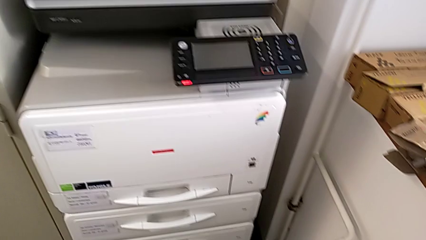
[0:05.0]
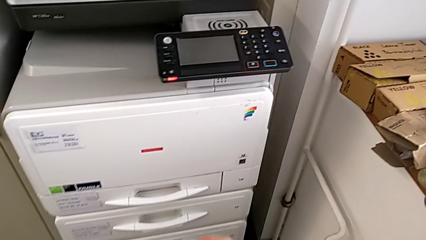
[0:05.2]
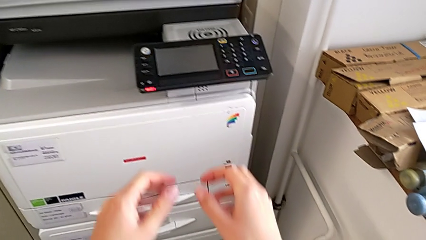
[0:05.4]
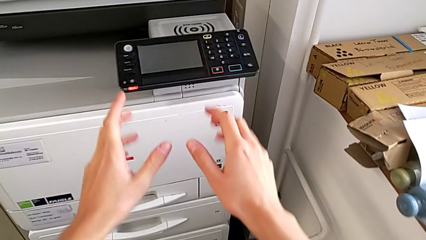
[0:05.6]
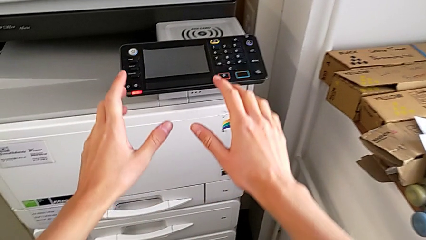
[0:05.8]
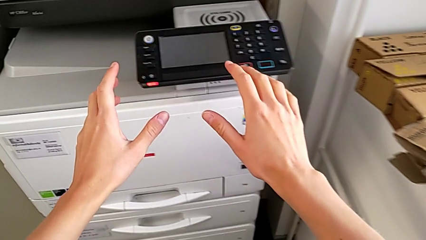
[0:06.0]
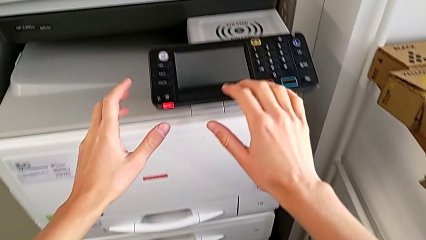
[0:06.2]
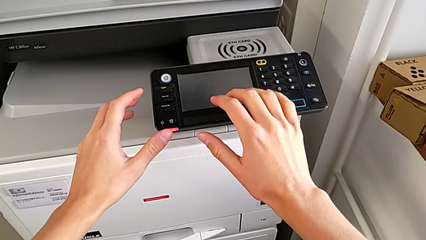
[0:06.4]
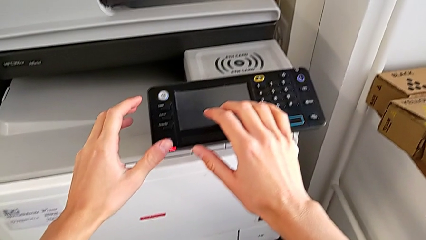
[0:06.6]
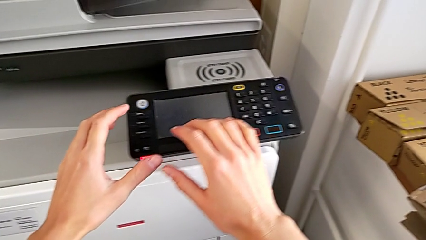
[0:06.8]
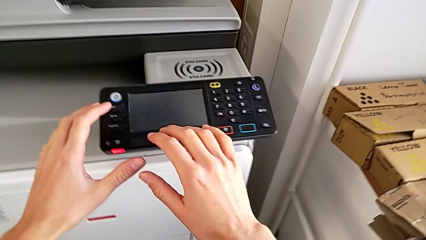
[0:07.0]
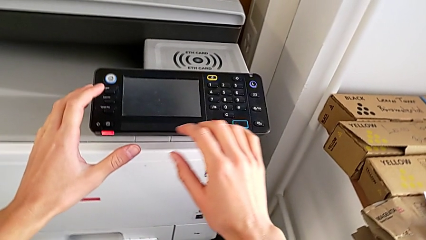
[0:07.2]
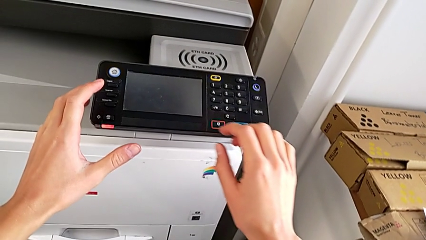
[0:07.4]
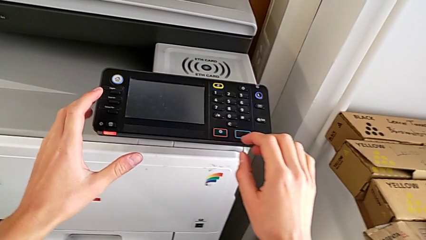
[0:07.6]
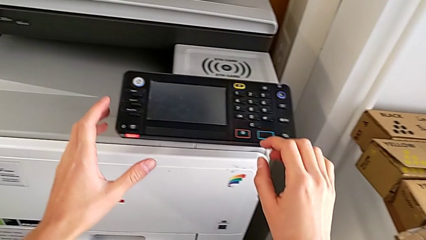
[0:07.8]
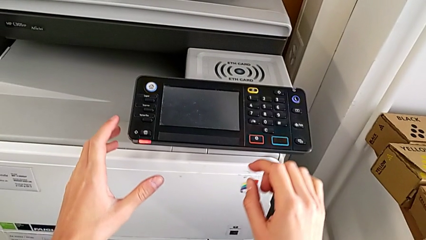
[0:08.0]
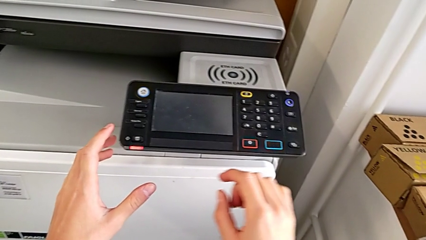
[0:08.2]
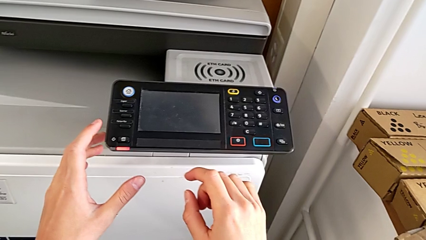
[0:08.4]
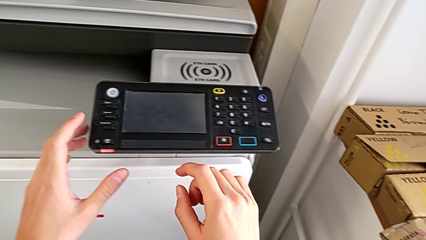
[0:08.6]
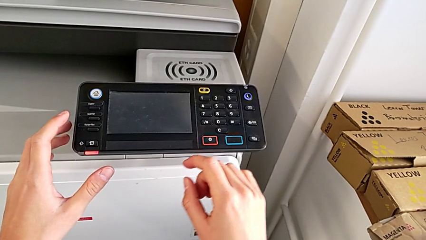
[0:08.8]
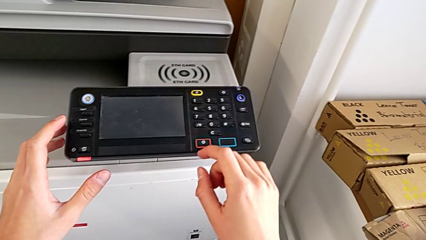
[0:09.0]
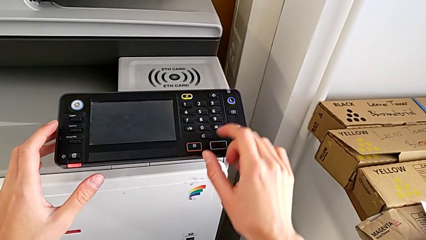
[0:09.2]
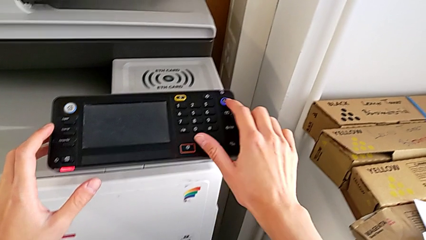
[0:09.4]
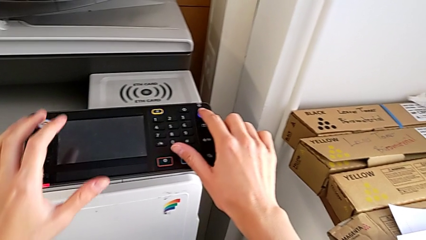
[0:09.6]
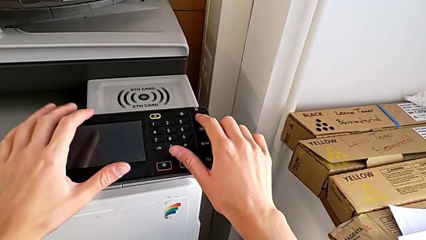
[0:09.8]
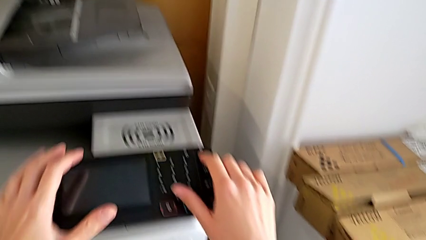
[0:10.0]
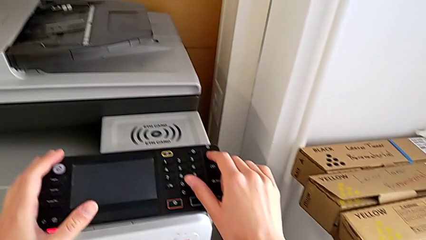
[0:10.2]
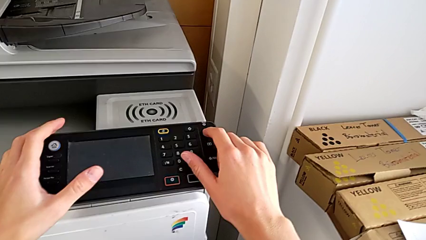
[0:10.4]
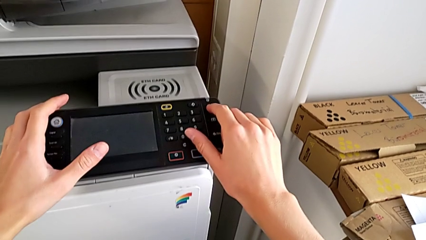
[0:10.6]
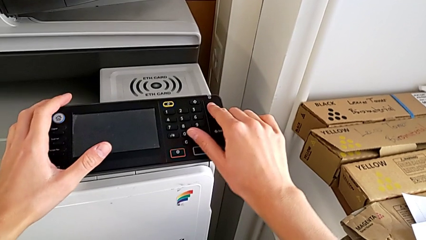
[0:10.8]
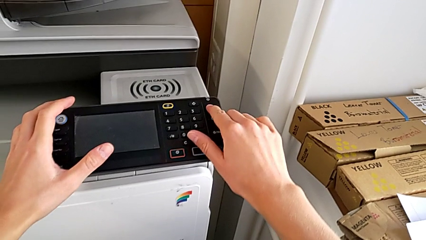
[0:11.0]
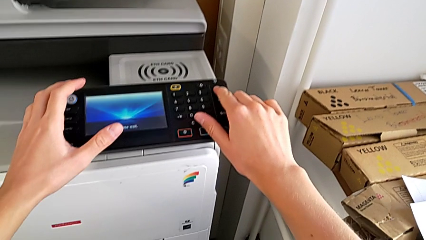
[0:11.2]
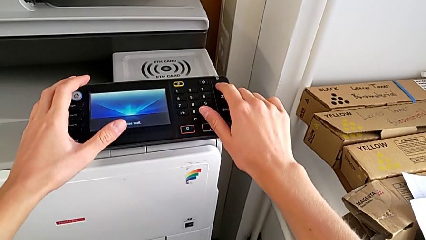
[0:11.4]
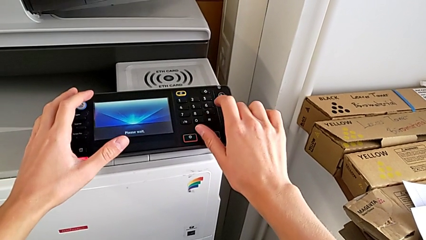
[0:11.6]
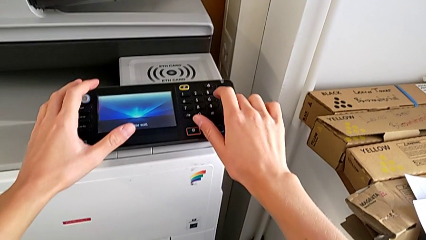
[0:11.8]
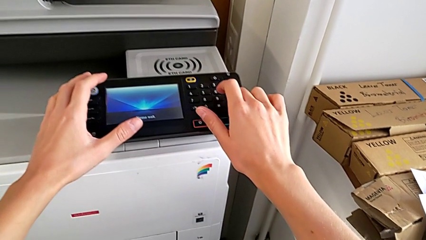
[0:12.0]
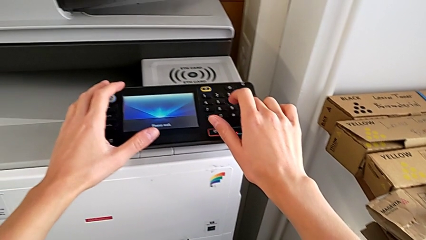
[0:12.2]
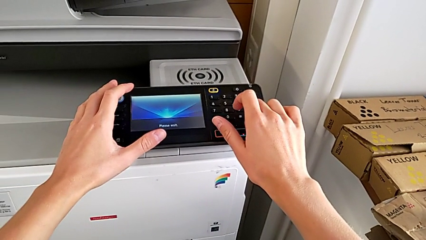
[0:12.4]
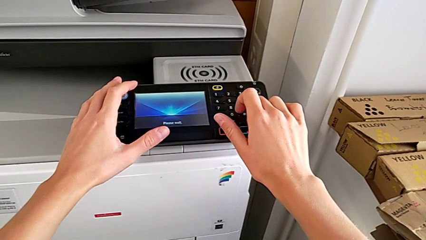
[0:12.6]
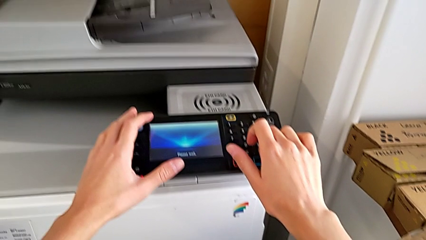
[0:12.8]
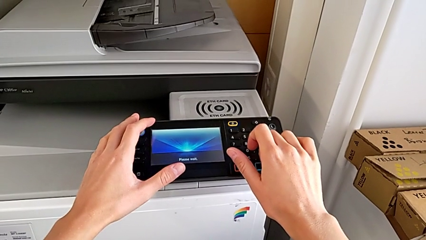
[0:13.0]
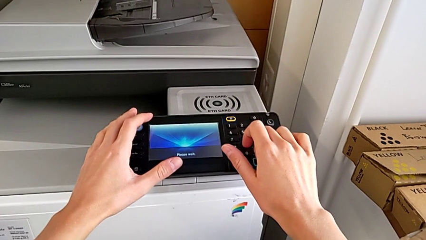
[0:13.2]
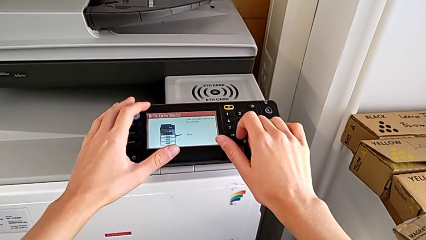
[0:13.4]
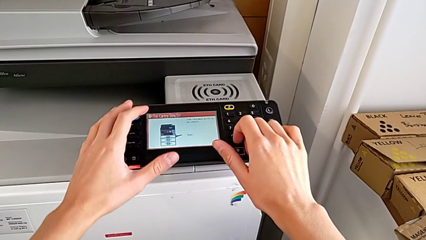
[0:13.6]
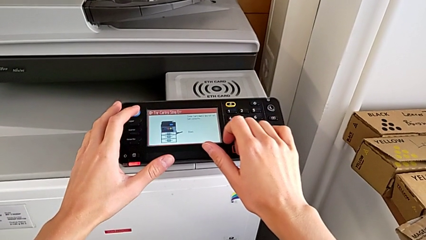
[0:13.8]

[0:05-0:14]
The camera wearer turns on the printer. They approach the printer, touch it, touch the purple button and press it.

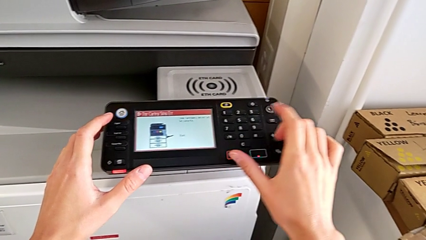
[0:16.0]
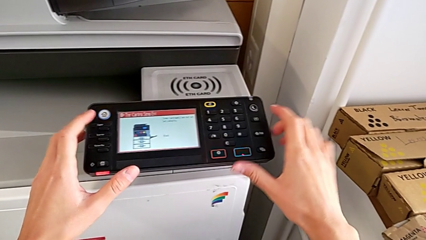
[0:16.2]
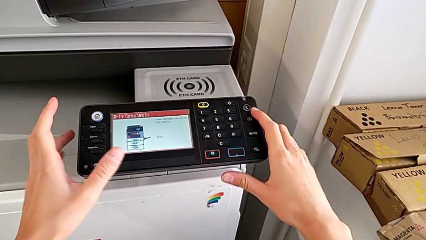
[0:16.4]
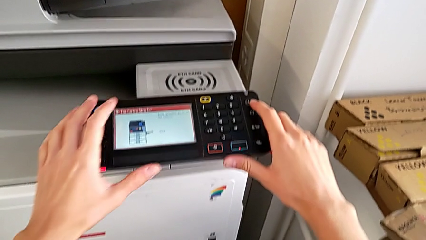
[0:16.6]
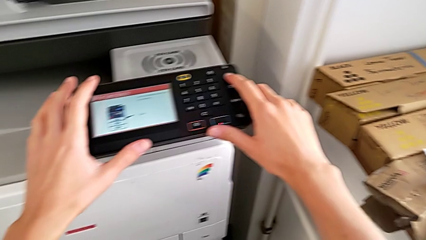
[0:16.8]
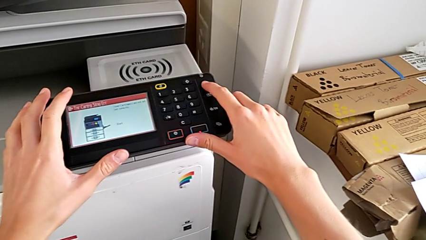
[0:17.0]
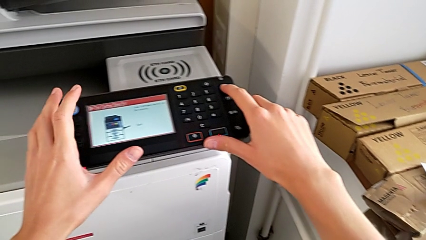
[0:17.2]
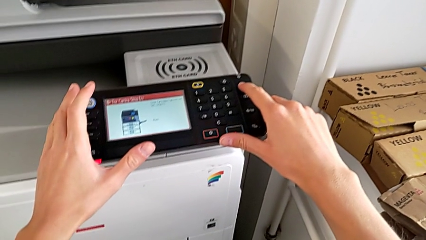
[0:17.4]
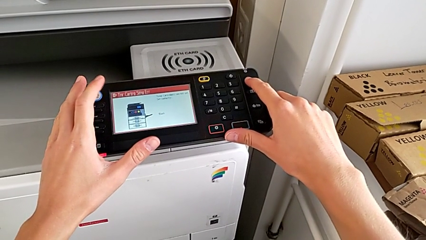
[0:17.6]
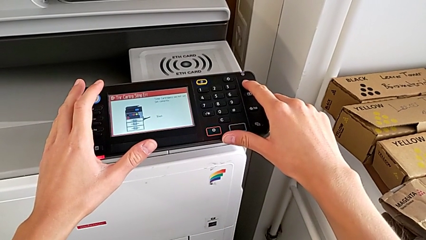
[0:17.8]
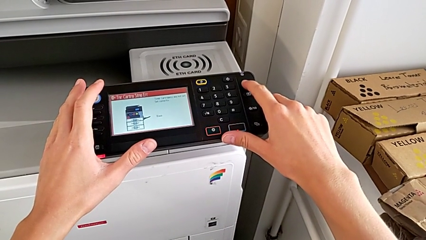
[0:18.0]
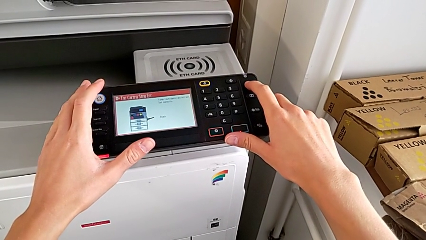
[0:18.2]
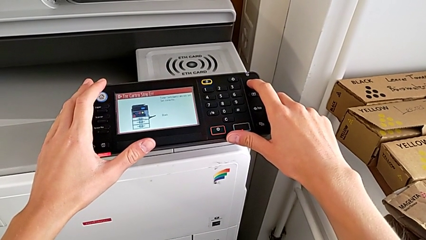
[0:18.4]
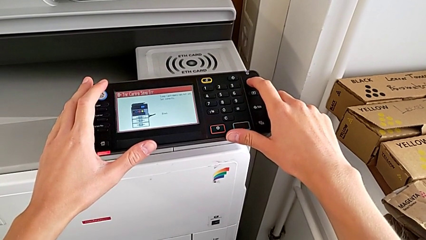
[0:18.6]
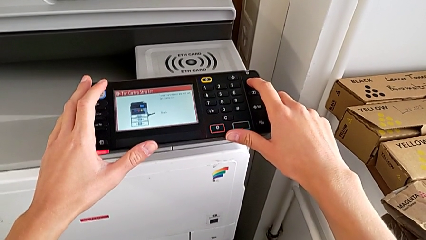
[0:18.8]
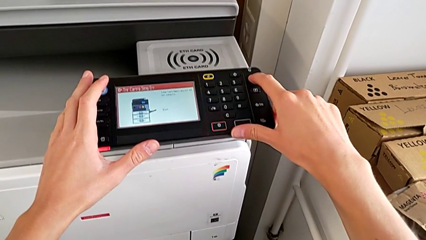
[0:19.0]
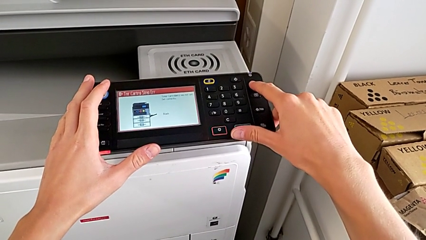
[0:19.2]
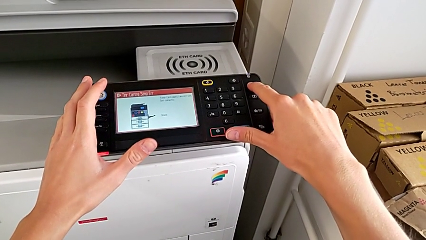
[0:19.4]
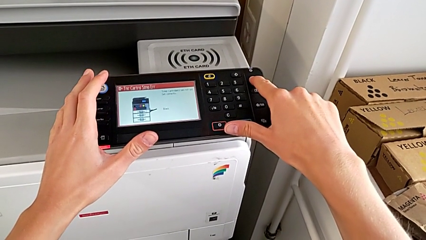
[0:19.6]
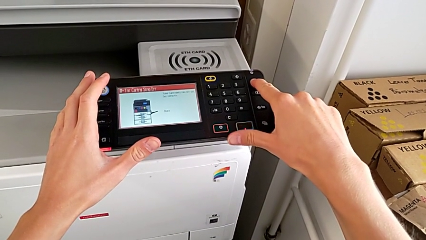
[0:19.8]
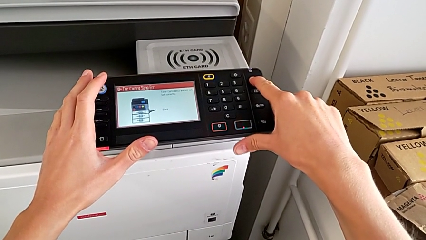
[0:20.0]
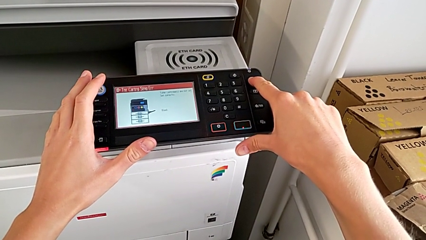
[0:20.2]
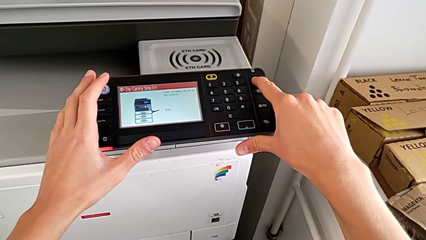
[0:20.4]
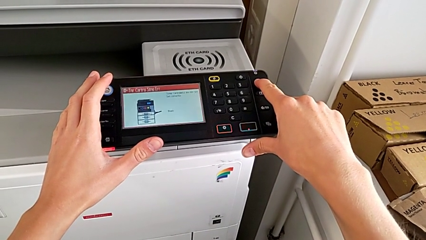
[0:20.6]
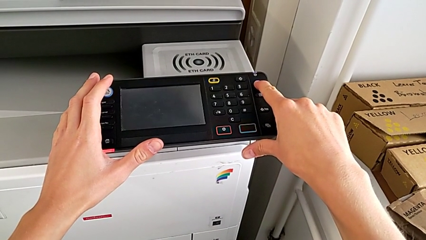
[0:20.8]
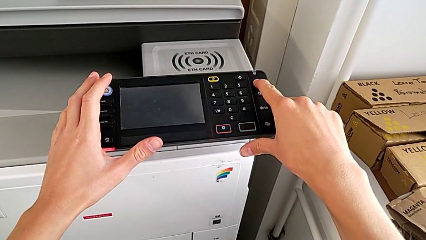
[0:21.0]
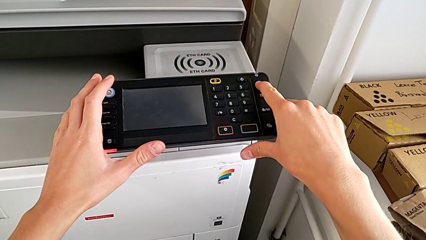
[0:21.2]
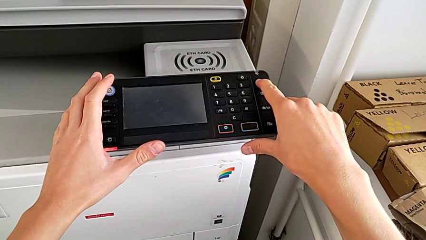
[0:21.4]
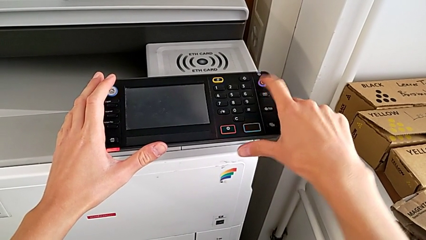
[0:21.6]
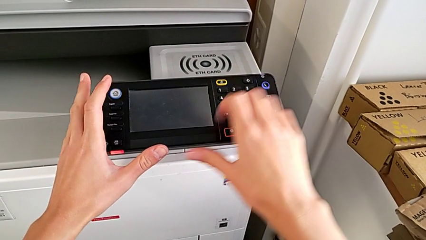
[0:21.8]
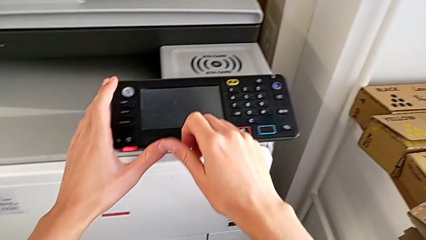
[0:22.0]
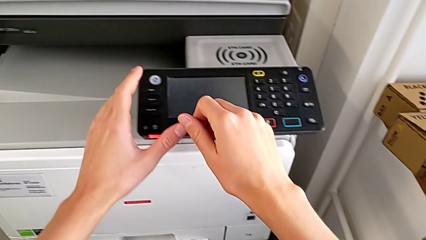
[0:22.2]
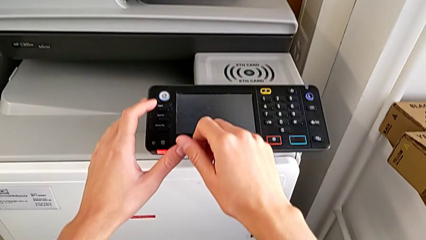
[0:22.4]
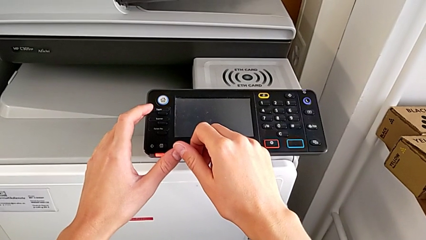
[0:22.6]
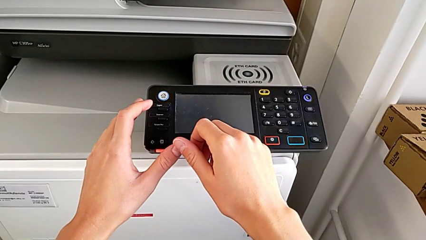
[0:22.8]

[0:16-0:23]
The camera wearer turns off the printer. They wrongly press the purple button and press it.
